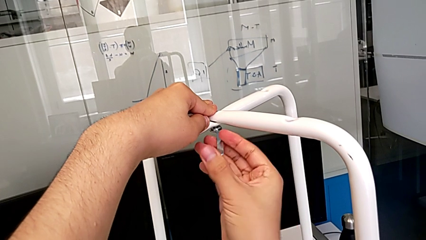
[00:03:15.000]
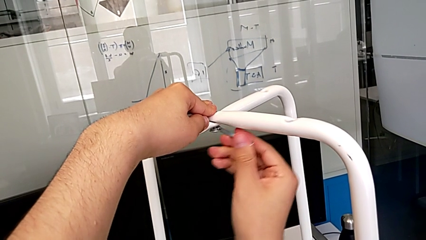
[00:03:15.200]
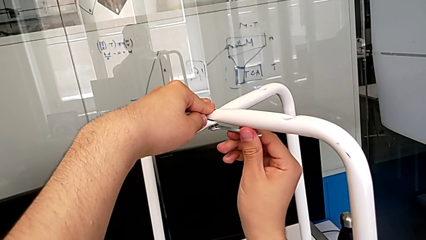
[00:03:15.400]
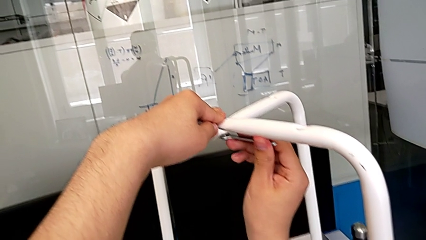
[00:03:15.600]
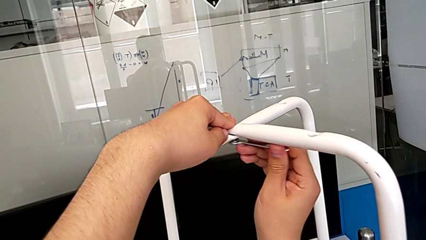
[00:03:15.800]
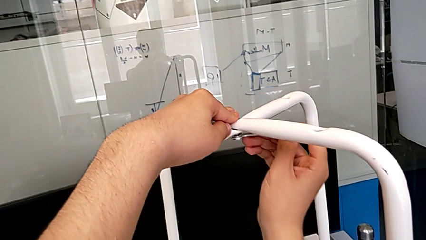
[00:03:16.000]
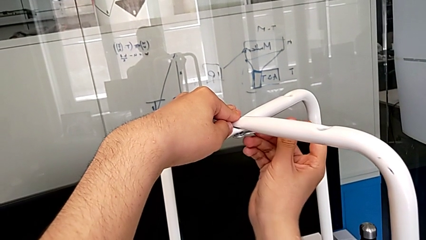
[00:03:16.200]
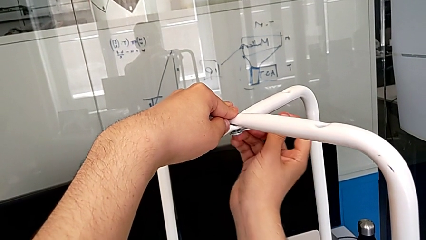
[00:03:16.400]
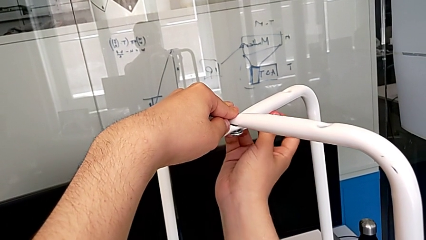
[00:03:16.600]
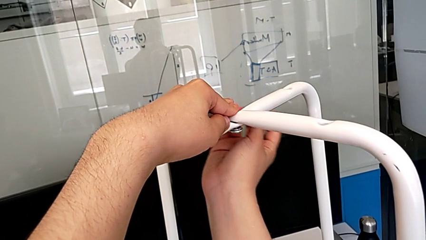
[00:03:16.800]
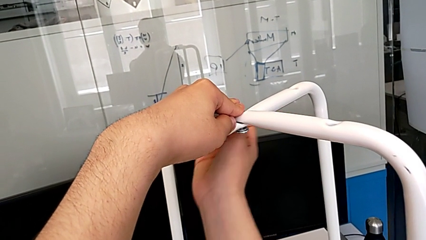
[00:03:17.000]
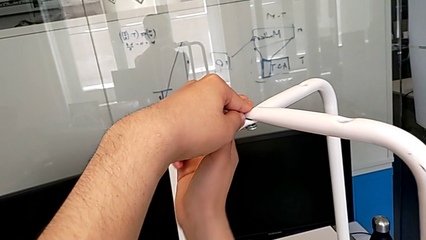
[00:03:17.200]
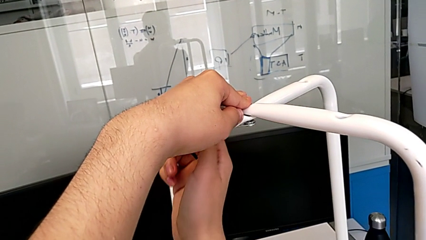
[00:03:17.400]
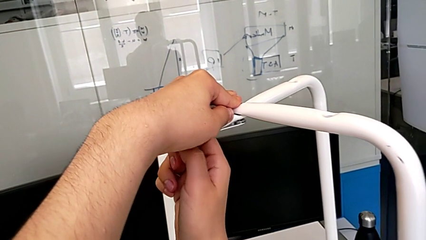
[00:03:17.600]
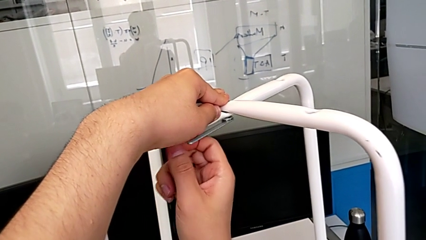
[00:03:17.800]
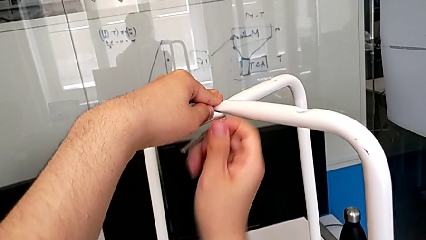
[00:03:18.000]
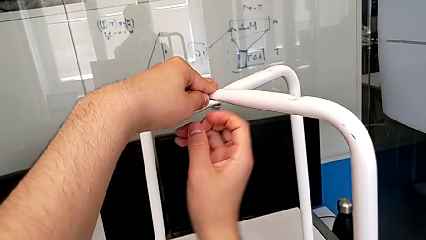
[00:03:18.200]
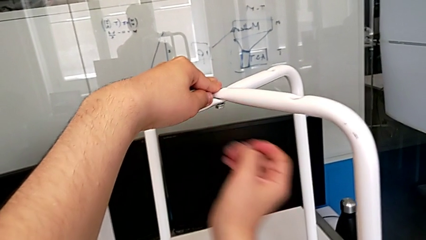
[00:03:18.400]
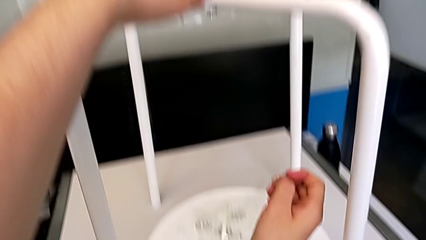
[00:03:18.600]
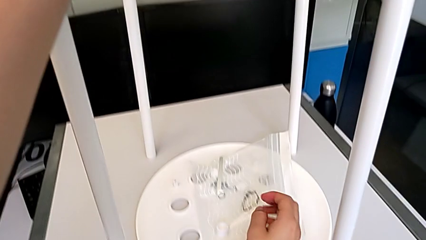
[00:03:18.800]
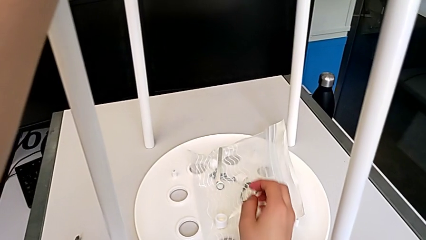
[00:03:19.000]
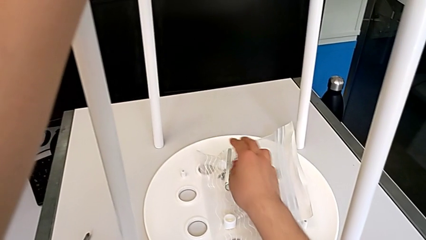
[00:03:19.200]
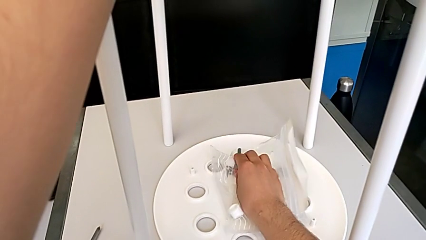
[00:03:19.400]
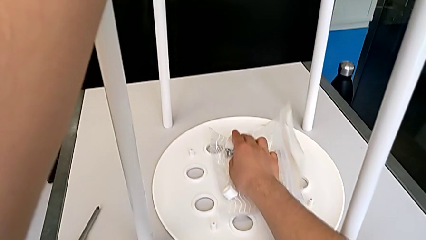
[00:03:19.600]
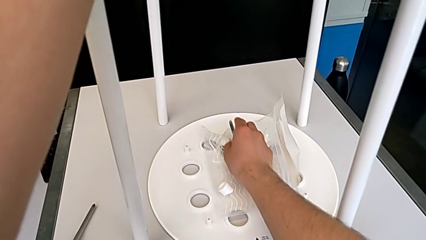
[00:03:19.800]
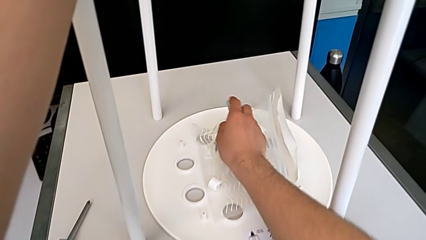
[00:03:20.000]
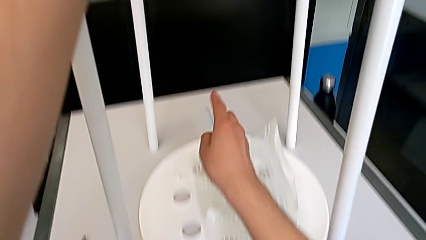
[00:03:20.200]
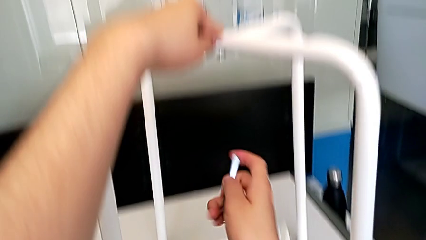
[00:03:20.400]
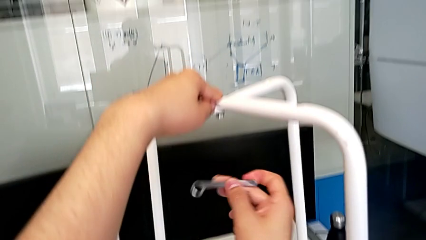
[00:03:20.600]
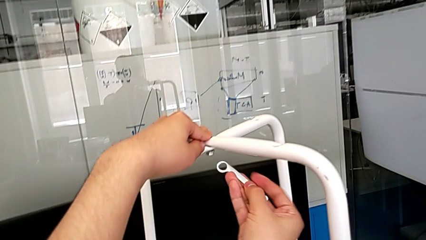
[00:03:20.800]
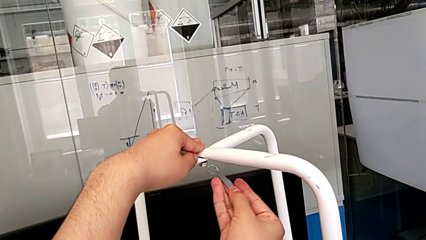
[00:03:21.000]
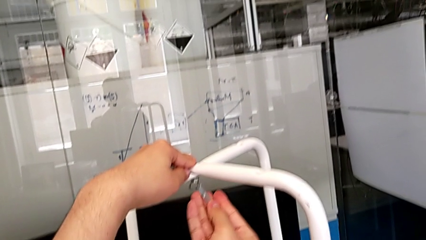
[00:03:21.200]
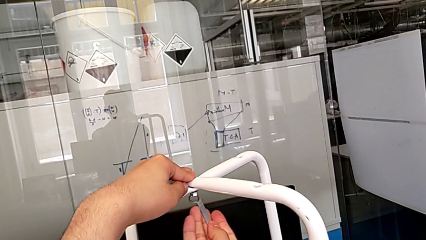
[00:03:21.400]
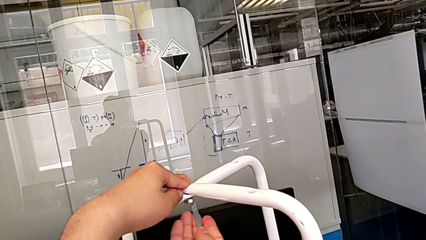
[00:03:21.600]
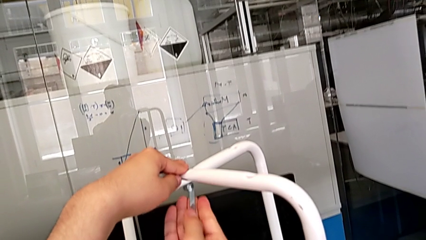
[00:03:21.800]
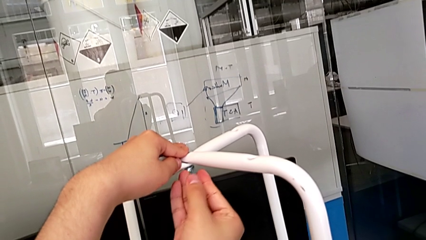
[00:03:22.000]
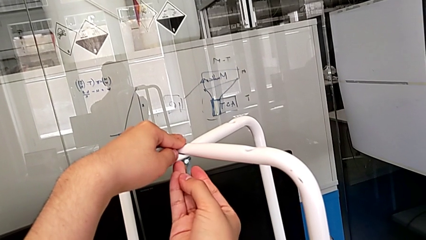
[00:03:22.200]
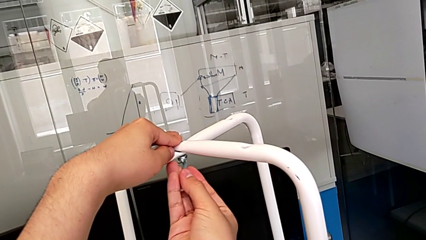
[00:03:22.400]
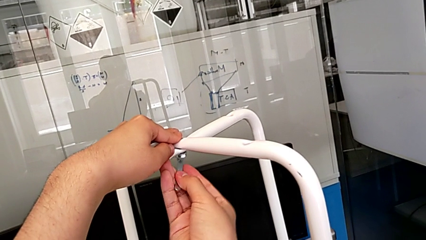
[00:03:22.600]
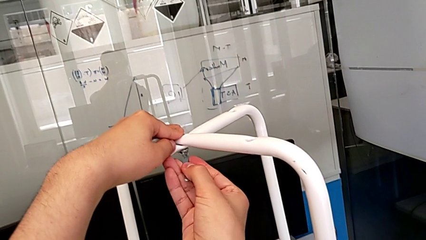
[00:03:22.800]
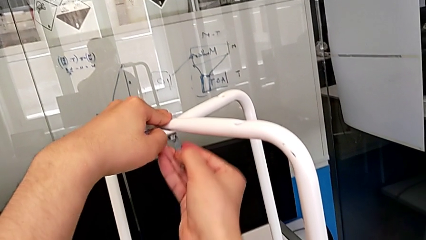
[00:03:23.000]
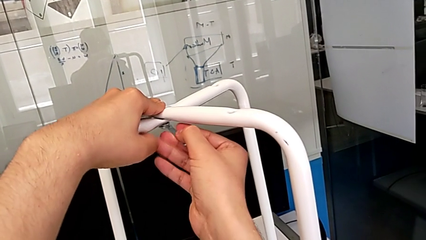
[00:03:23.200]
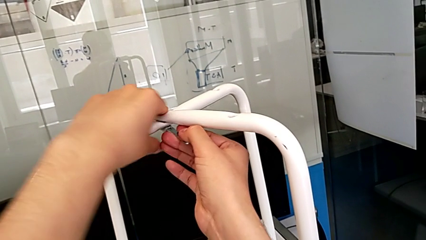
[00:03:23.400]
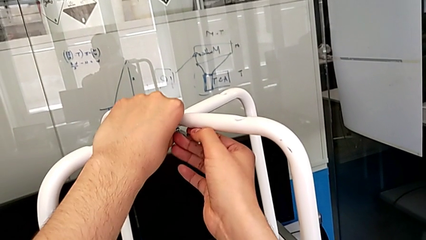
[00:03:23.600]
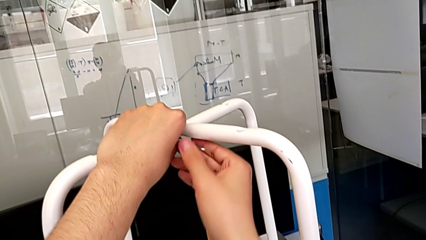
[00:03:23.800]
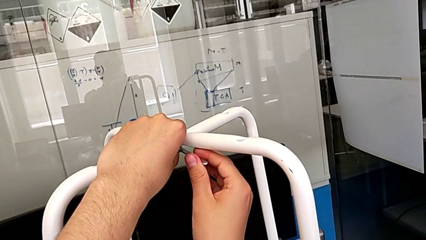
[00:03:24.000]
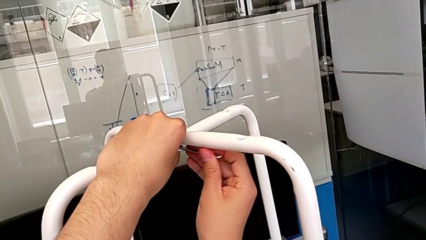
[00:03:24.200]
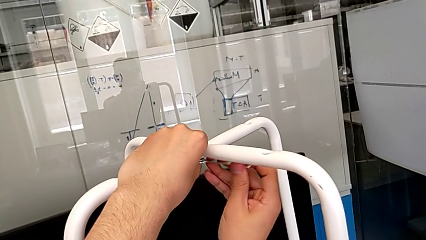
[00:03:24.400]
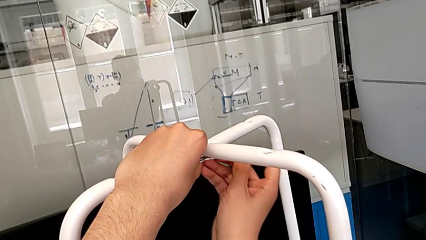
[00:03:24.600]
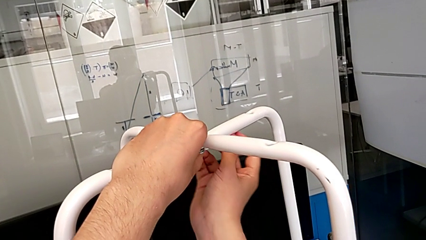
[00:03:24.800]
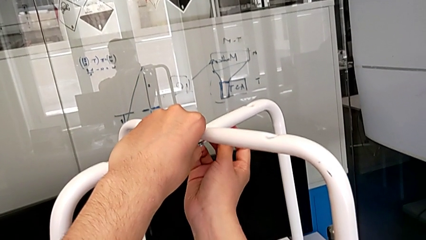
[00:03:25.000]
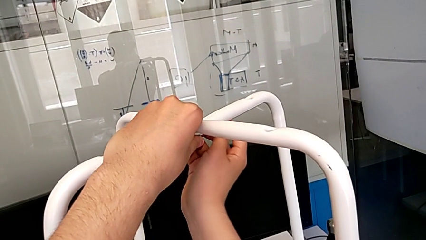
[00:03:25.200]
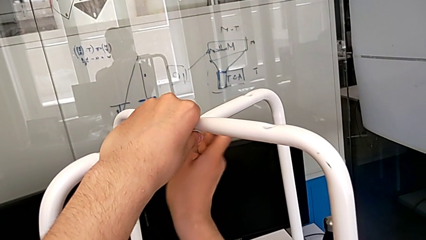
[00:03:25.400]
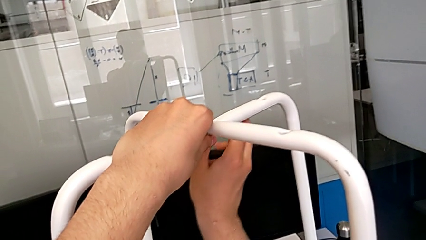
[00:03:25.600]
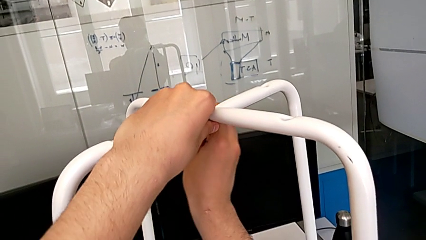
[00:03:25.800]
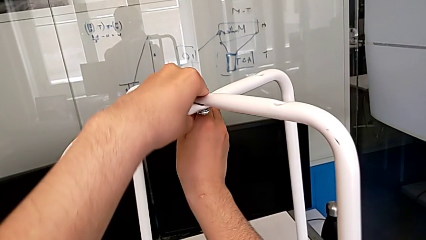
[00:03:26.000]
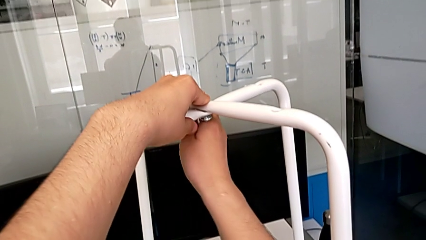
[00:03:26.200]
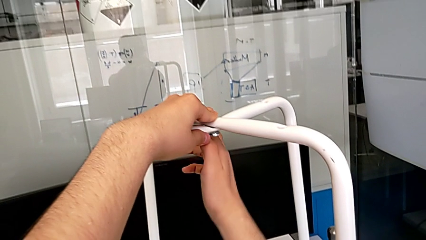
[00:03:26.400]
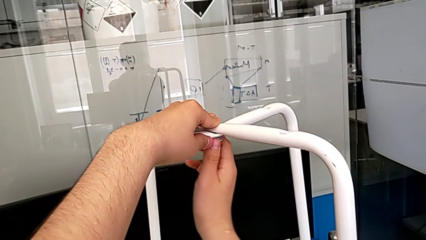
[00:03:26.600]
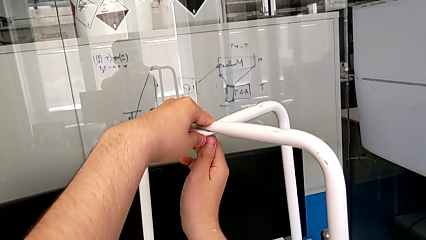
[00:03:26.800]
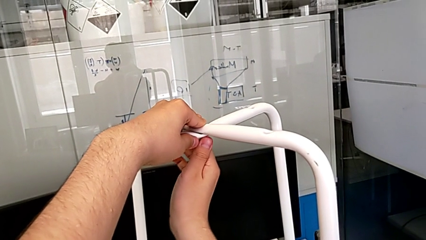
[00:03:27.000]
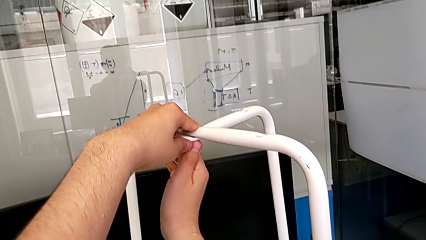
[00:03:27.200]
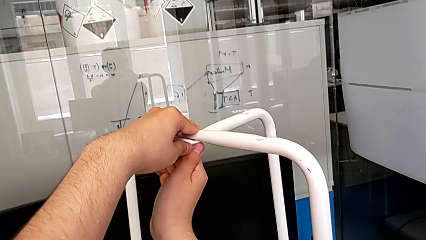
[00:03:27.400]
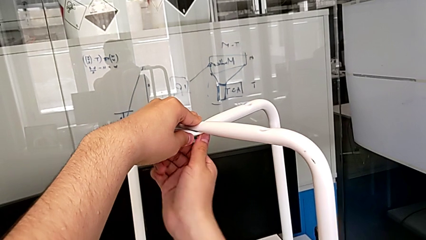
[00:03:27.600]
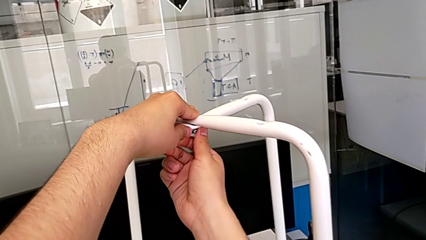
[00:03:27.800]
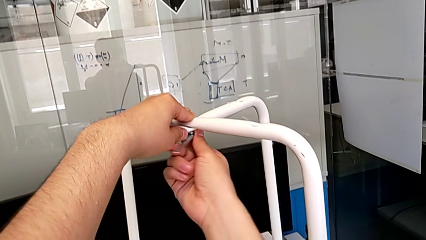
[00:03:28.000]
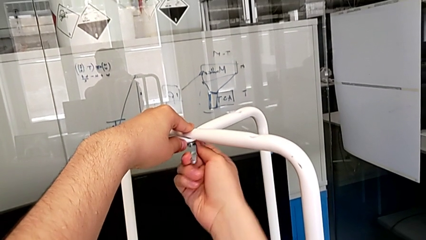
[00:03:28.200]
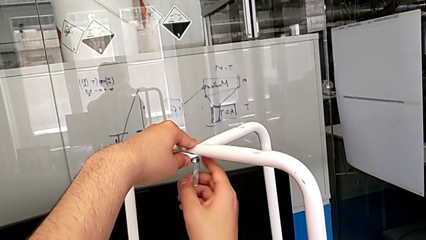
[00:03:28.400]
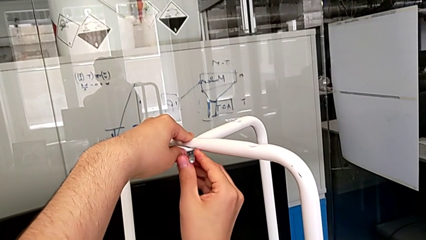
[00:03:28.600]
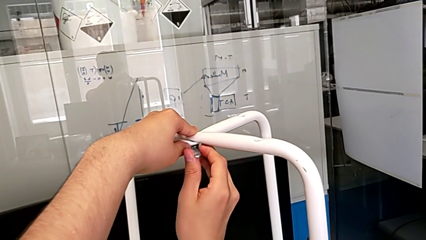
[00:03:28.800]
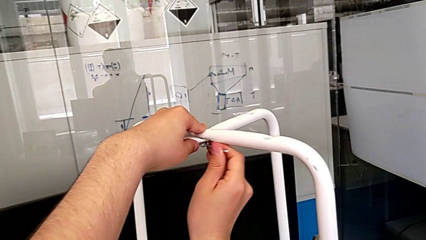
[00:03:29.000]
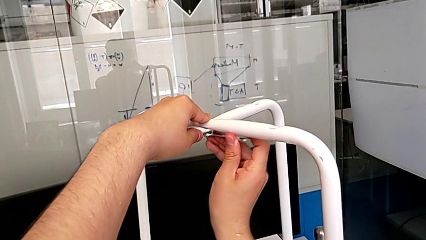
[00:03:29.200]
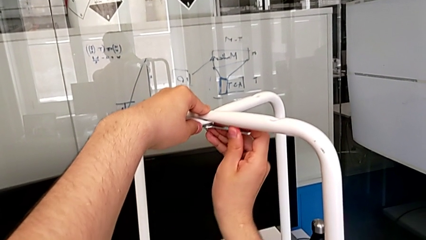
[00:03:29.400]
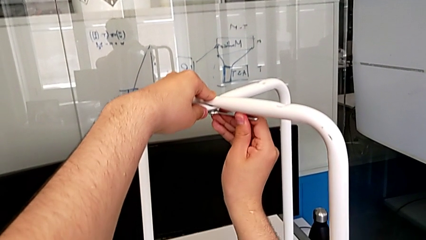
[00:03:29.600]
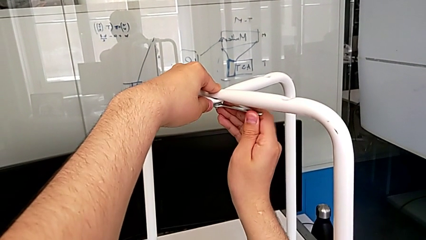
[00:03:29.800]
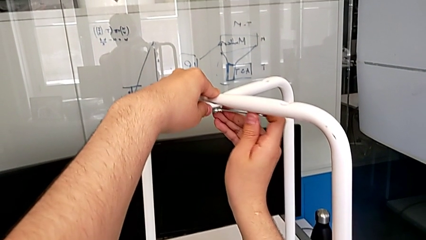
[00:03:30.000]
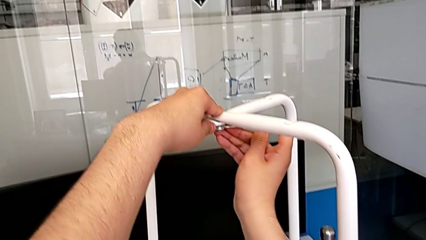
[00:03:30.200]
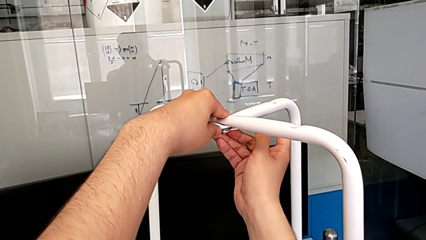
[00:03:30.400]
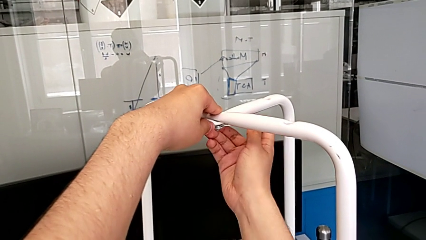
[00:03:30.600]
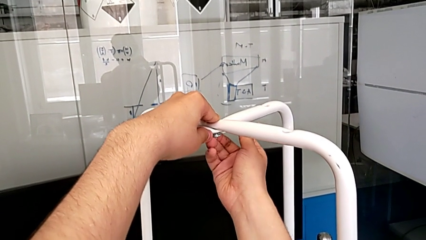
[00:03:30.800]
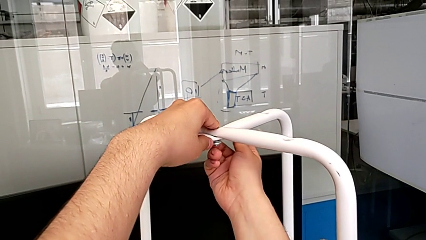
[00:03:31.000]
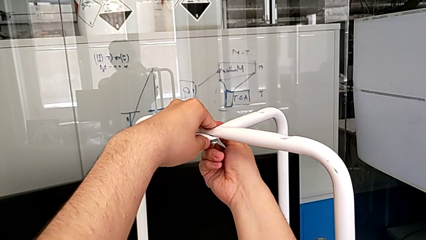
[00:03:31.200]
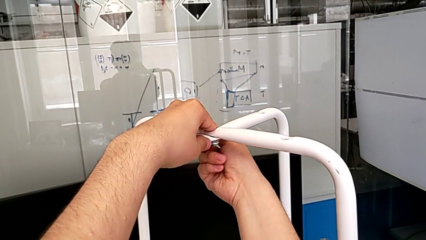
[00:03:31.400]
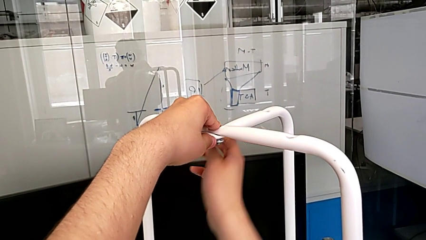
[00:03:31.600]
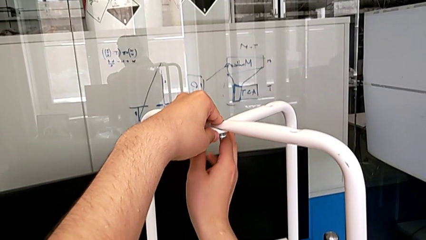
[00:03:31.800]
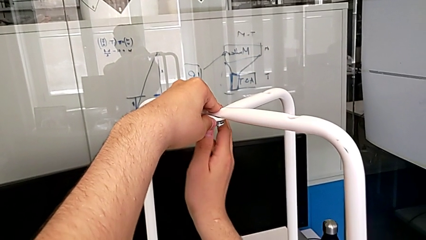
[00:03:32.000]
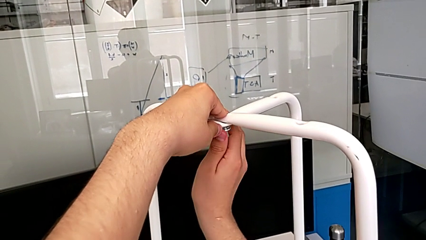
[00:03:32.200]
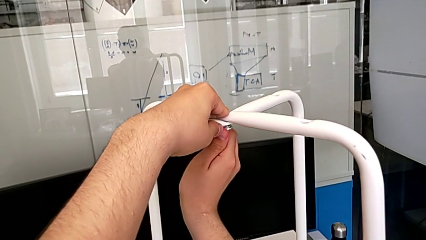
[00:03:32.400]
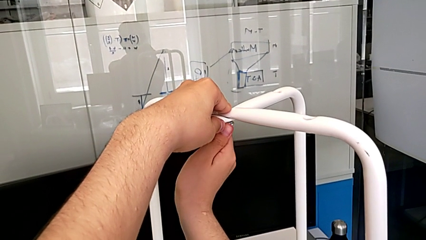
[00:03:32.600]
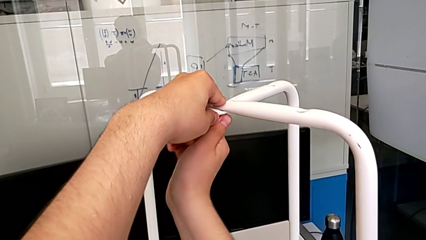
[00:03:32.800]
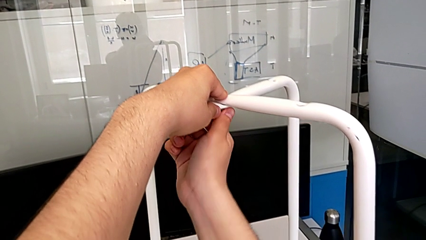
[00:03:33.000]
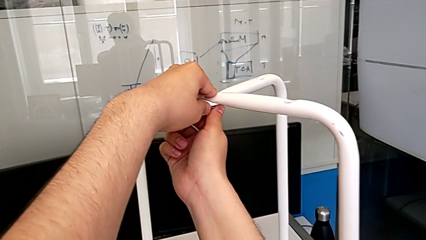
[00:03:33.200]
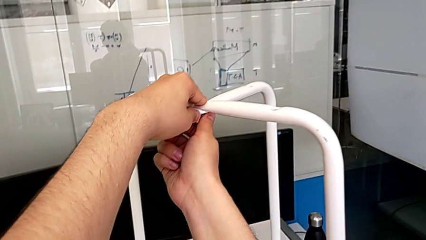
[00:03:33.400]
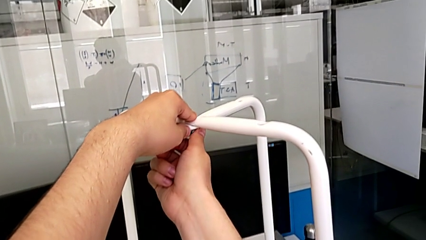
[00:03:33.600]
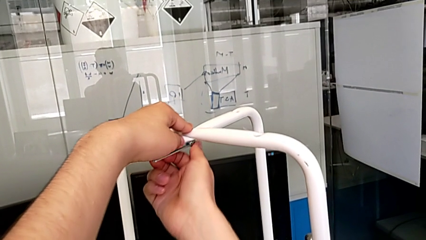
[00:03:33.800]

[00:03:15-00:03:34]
The camera wearer is tightening the hex nut with the wrench. They keep screwing the middle hex nut.
